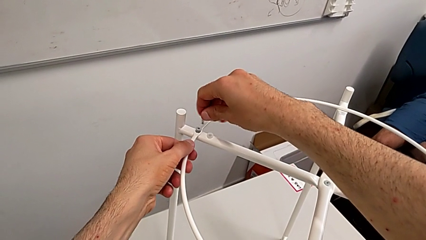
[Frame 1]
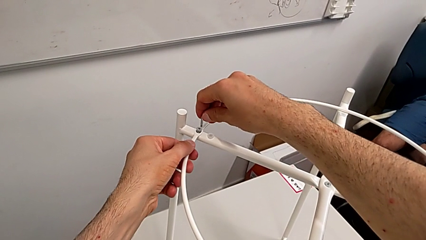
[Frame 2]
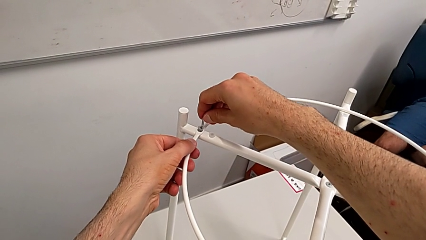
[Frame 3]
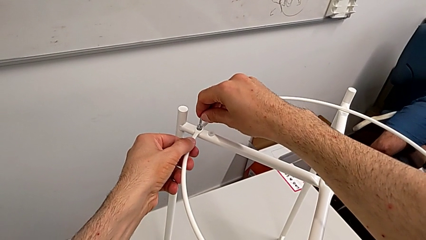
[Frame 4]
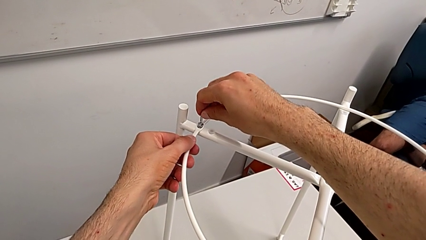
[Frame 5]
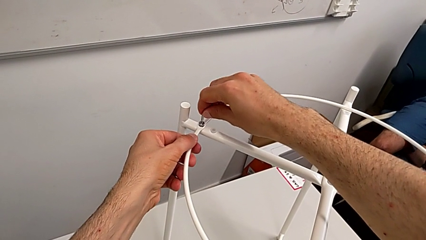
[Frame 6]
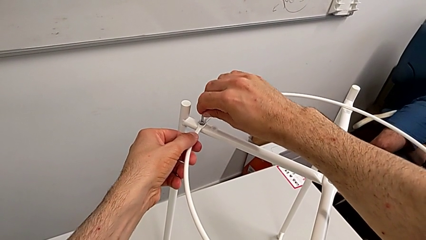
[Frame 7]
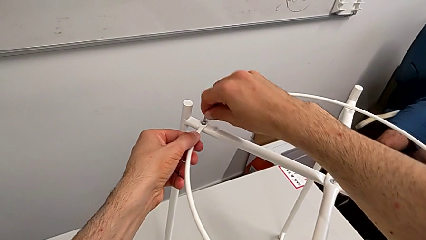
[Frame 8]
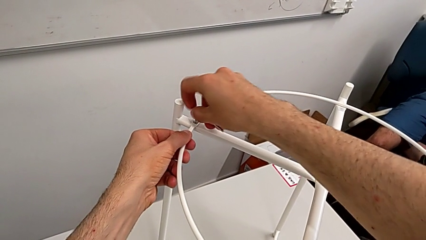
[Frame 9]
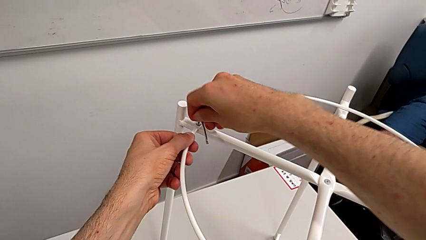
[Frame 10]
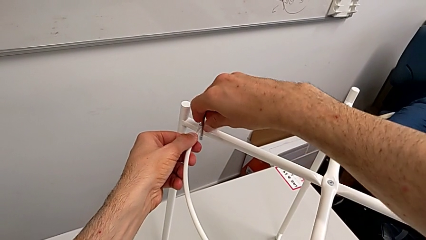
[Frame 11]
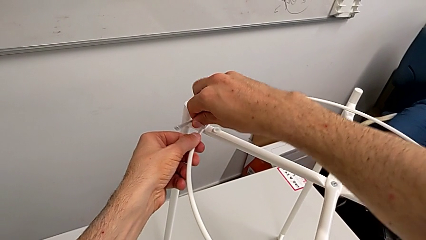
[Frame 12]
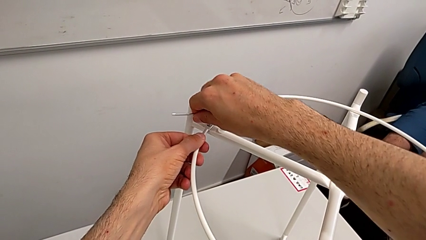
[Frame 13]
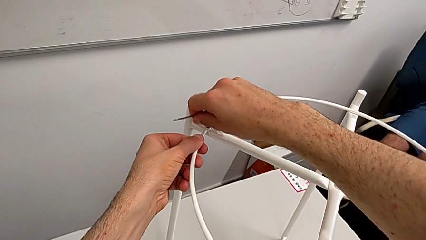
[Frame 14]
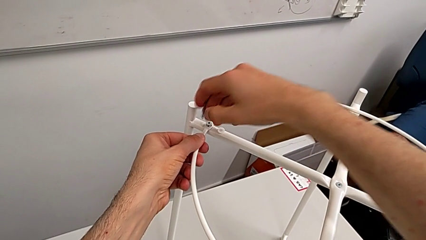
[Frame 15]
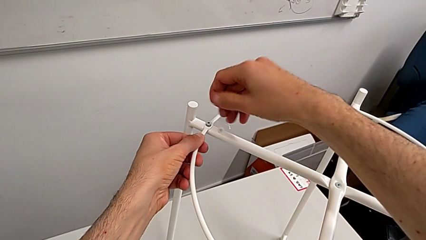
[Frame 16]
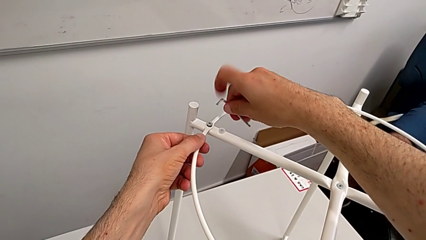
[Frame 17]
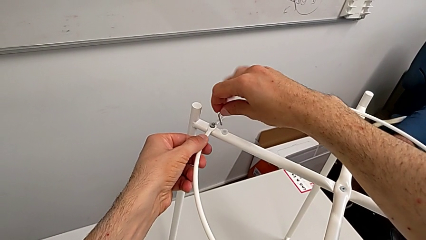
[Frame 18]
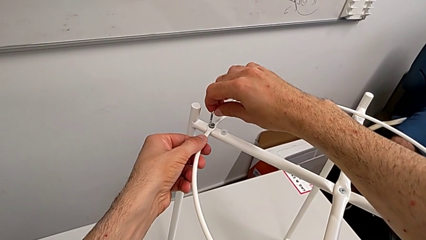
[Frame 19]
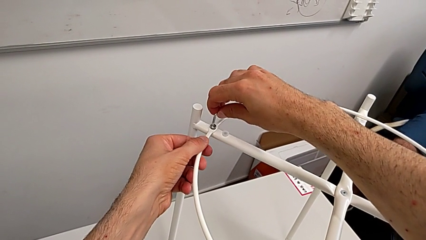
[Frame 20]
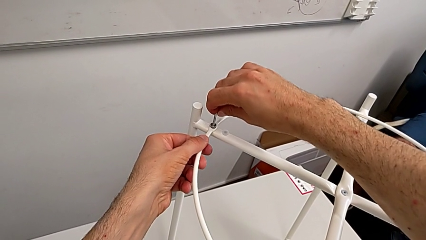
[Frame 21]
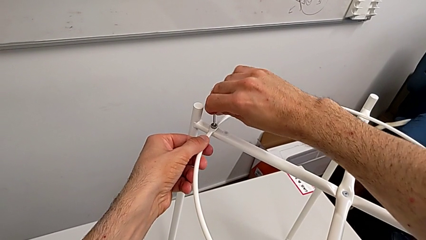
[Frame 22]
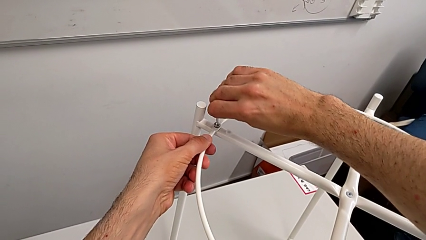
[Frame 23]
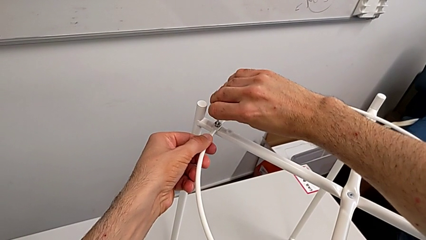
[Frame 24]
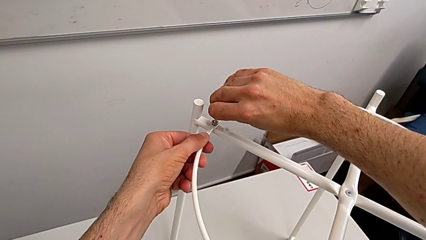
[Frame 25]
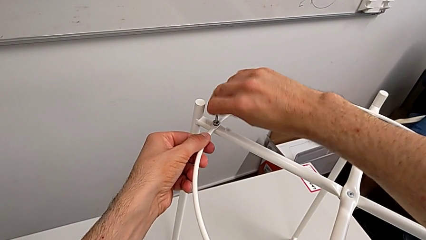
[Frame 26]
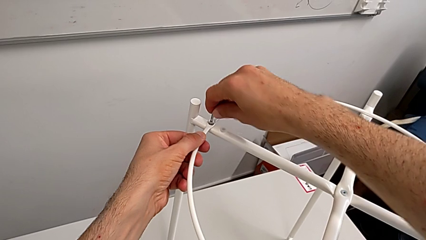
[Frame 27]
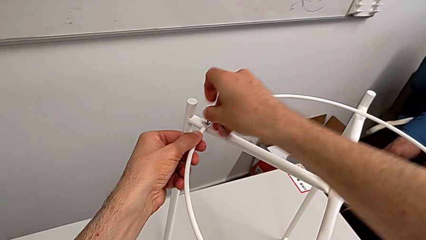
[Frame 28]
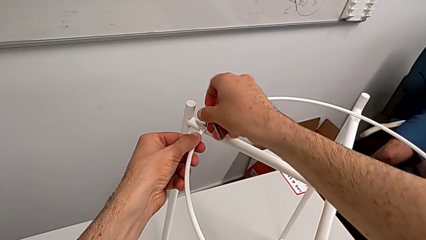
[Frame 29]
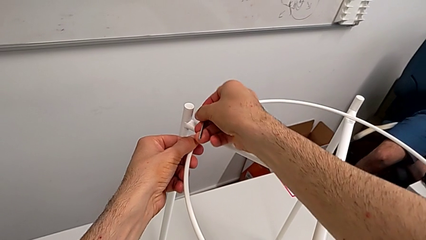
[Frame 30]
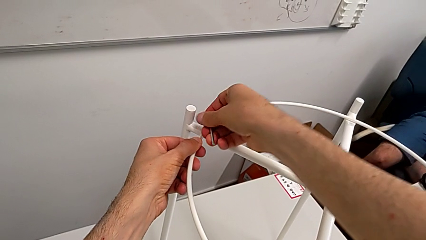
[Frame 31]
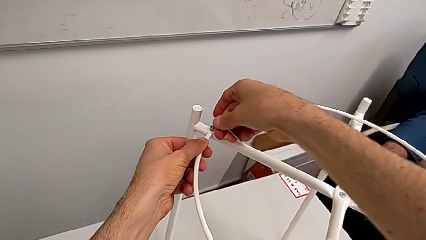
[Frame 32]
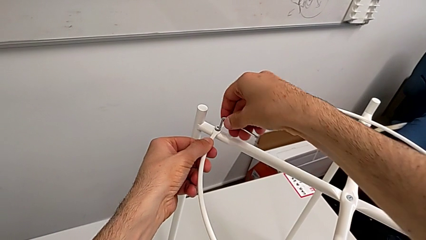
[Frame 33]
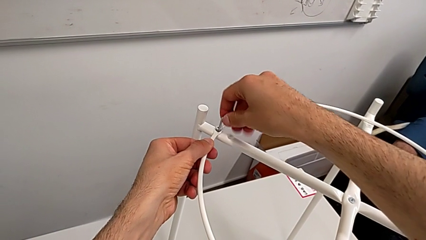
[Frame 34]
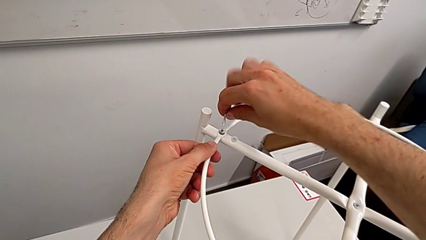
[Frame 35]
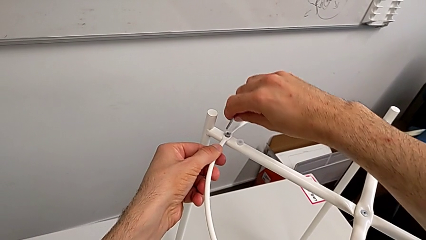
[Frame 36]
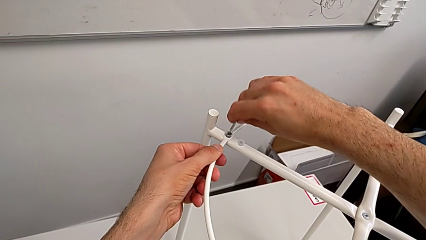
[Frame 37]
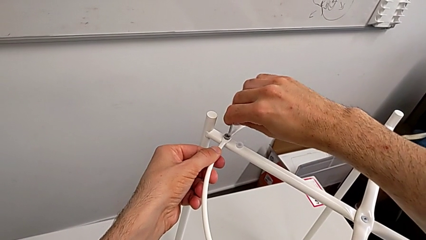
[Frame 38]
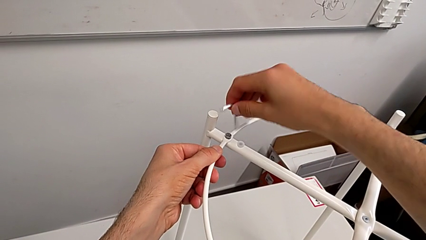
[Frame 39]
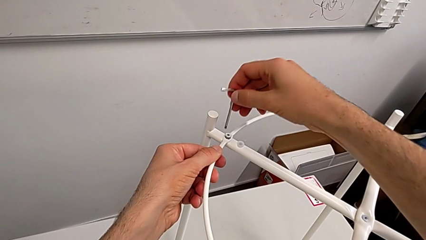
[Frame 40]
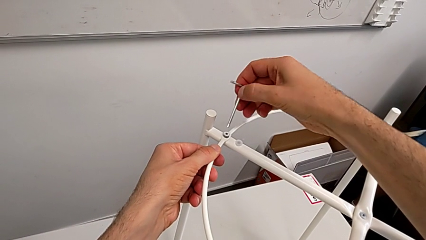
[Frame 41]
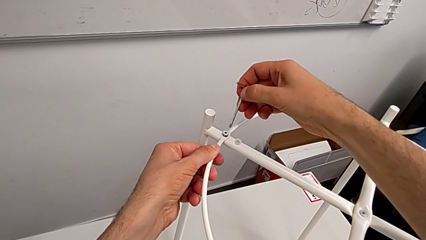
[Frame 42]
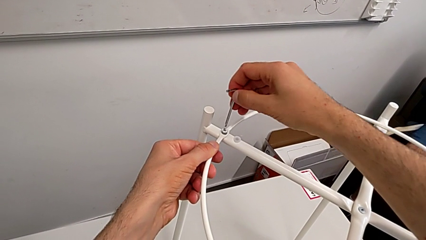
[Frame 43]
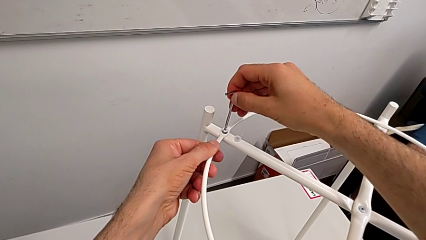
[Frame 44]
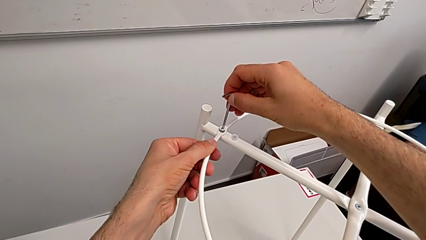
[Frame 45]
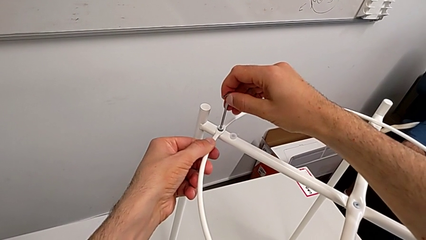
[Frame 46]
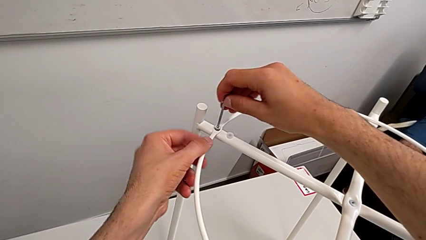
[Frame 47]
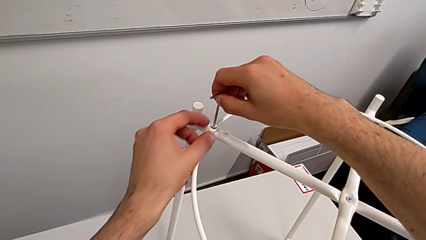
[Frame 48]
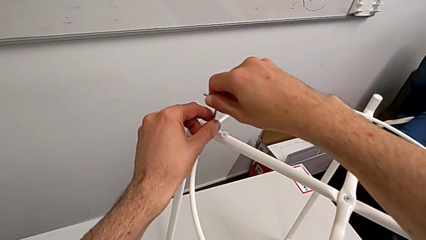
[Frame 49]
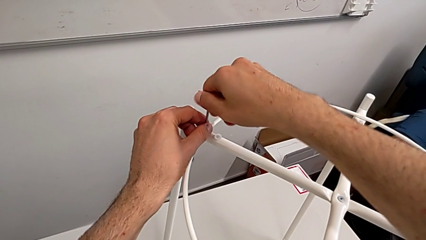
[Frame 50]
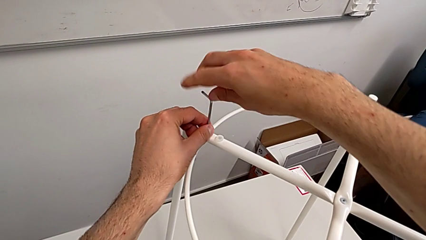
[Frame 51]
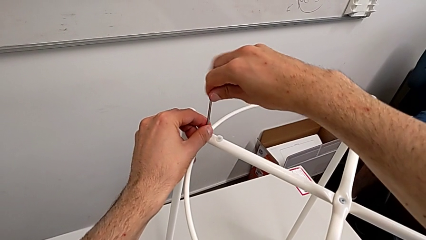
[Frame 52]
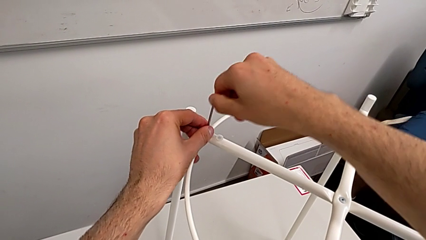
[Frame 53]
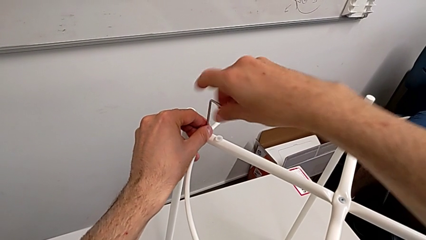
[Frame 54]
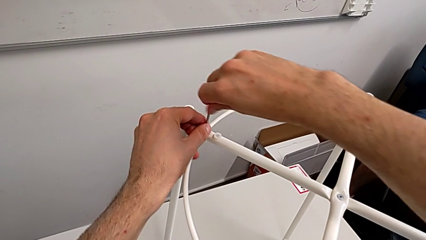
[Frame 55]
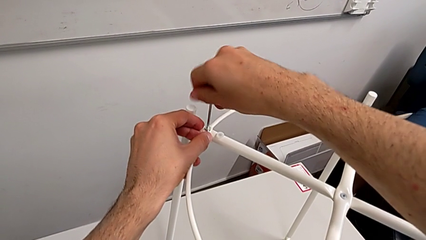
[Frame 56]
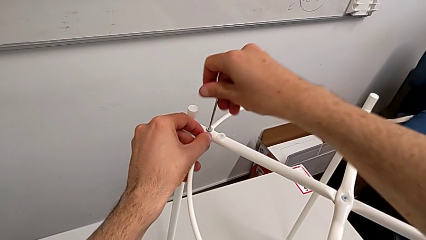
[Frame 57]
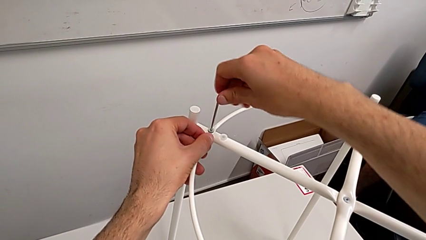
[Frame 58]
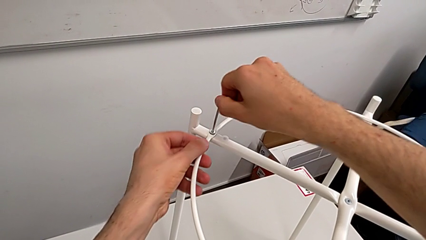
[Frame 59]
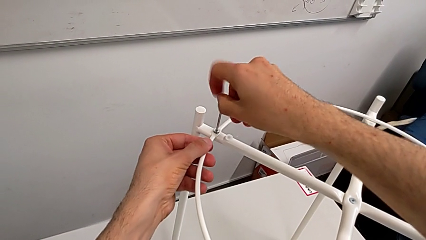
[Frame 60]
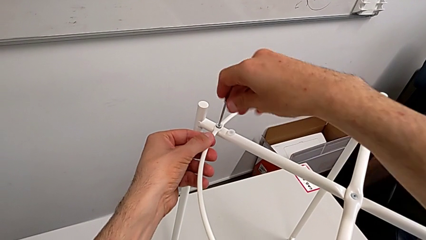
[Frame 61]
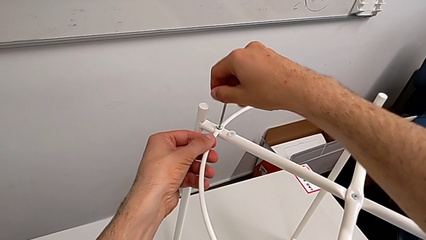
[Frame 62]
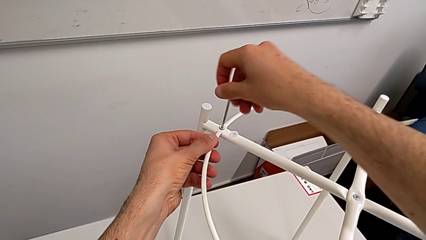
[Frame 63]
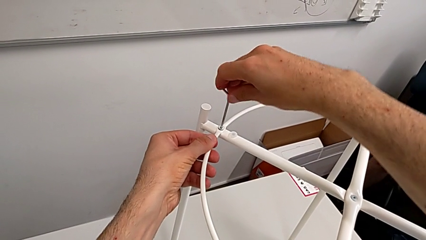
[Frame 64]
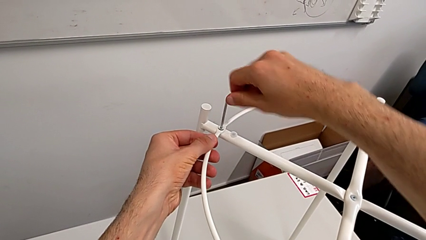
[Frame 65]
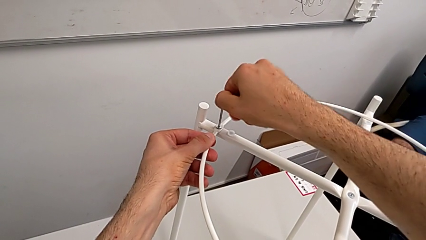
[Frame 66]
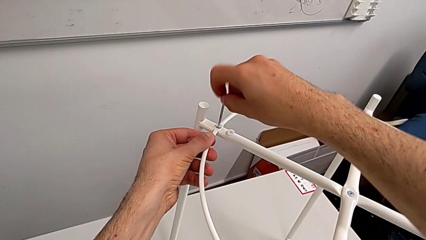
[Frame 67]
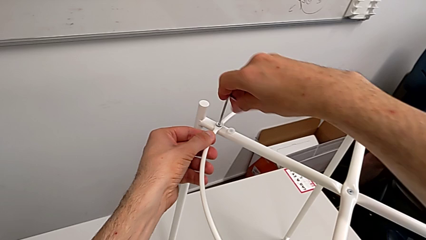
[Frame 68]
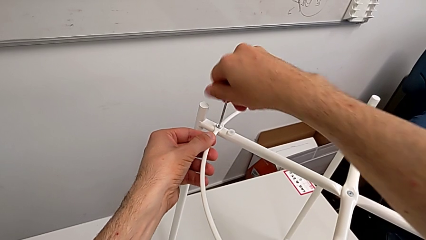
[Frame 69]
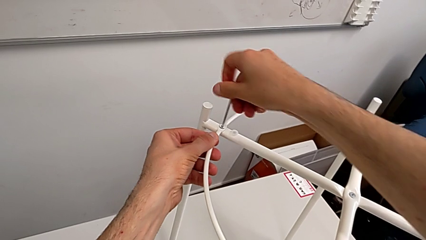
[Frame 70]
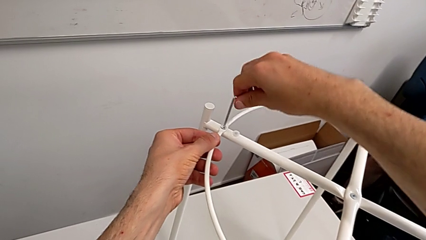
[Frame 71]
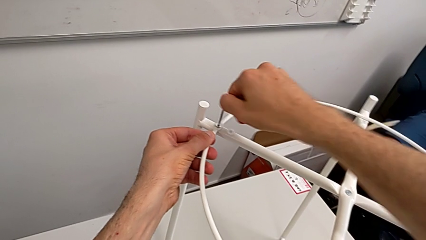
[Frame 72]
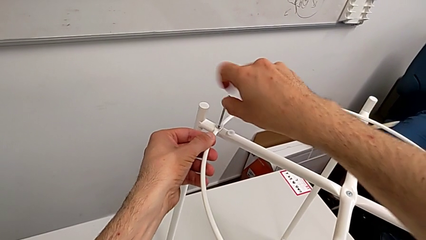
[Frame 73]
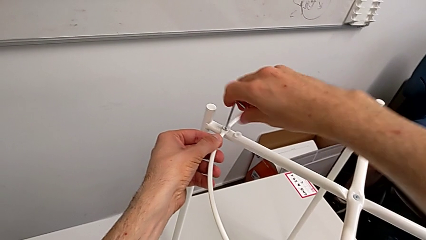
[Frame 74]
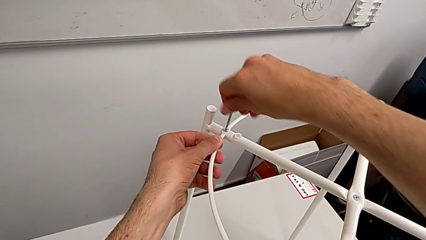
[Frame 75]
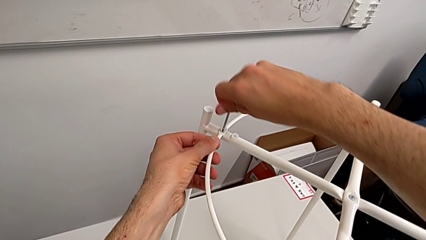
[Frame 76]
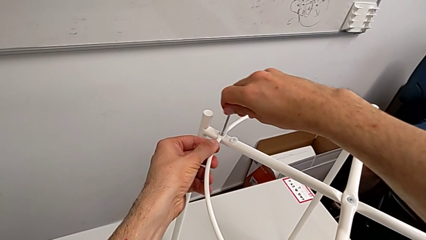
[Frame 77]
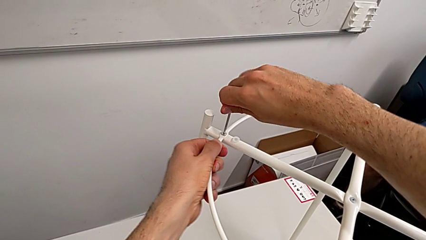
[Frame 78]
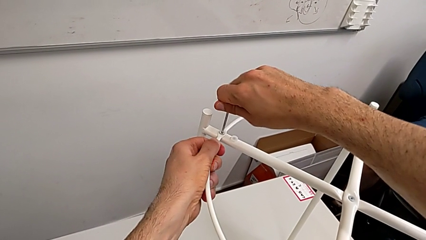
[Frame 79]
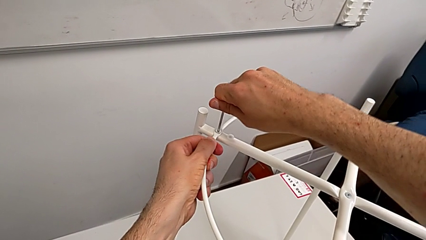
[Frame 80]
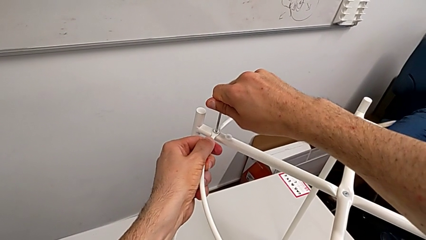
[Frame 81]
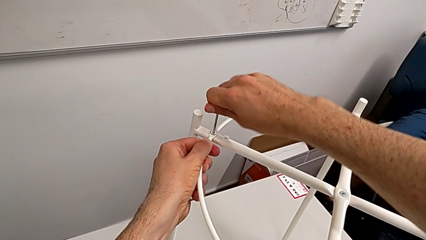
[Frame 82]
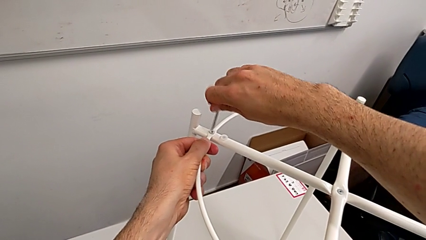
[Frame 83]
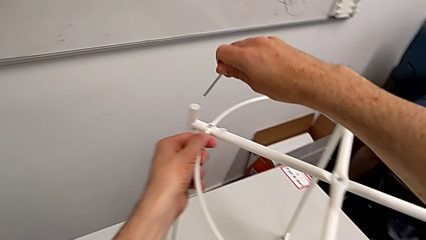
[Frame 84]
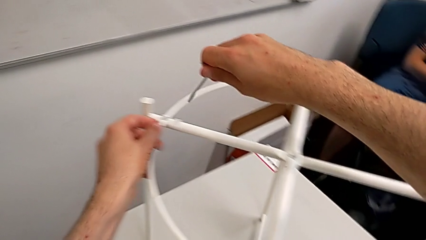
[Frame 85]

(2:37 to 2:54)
The camera wearer is assembling the circle of the table. They insert the Allen wrench, screw the hex socket head, withdraw the Allen wrench, insert it, screw the hex socket head, withdraw the Allen wrench, rotate it, insert it, screw the hex socket head twice and withdraw the Allen wrench.
